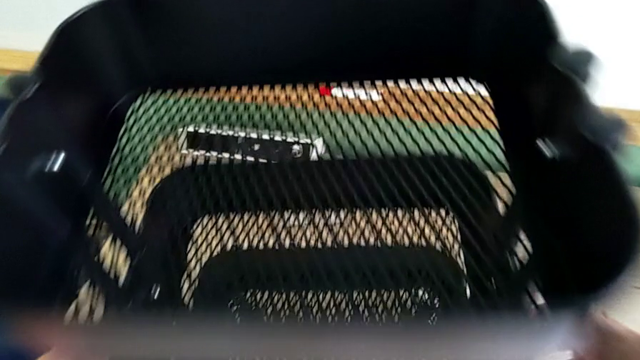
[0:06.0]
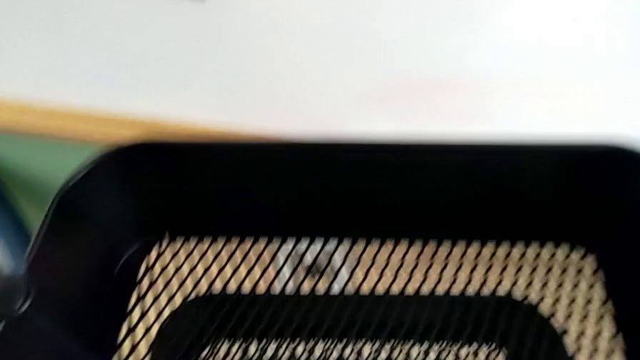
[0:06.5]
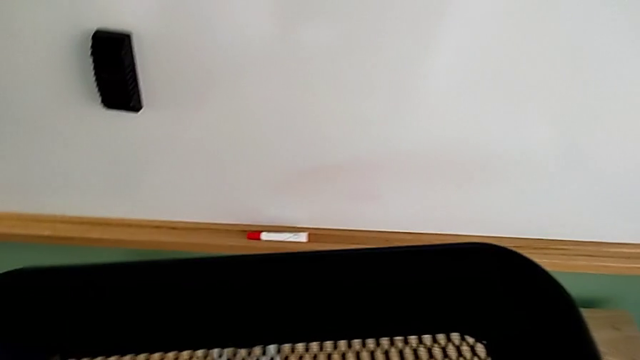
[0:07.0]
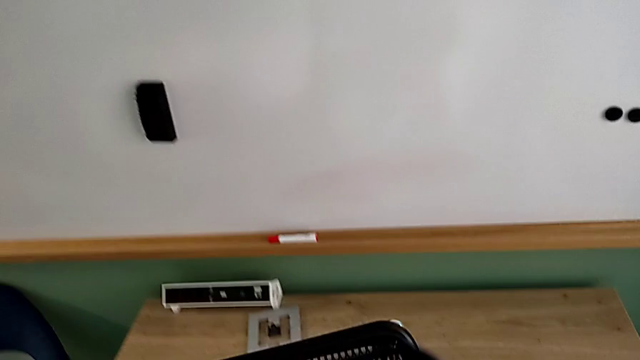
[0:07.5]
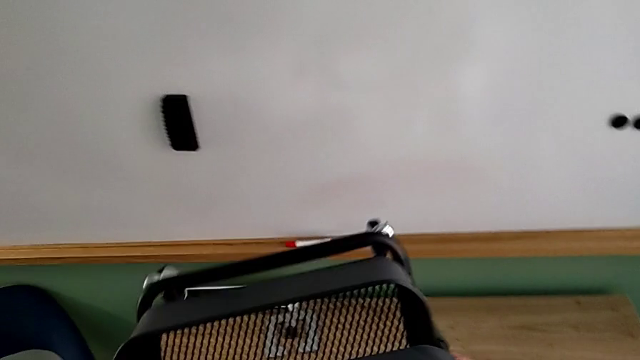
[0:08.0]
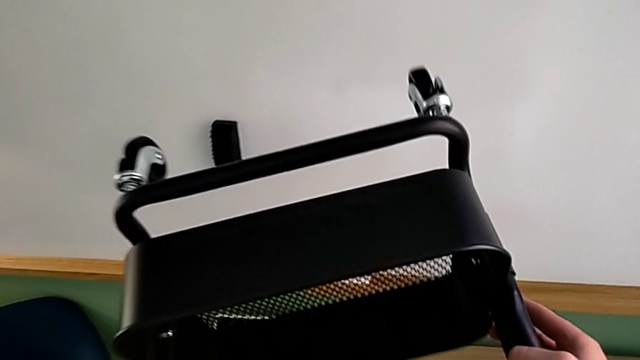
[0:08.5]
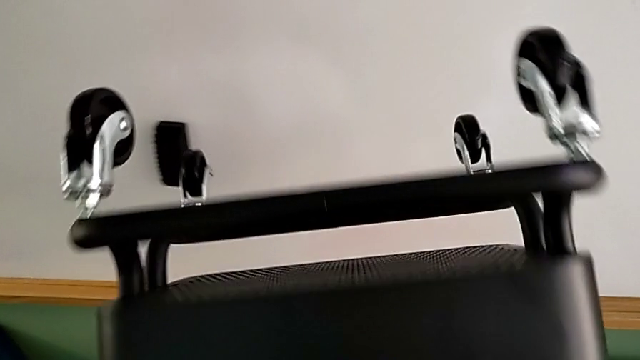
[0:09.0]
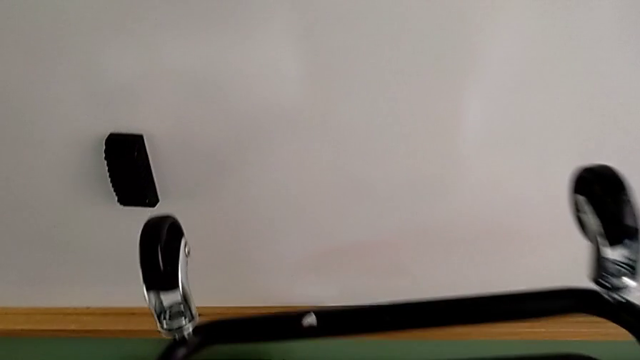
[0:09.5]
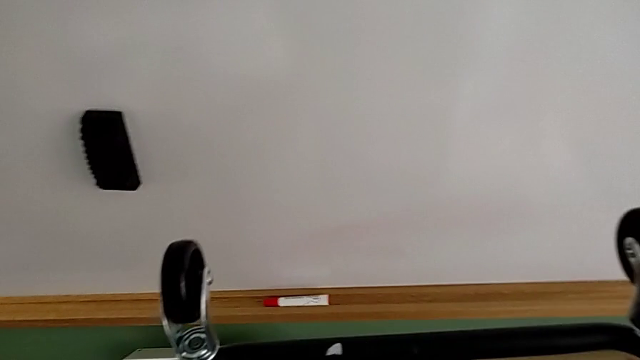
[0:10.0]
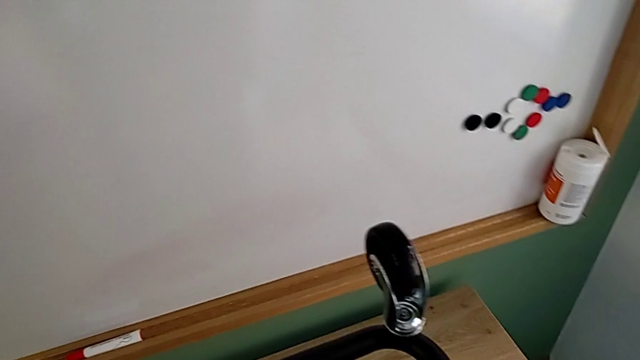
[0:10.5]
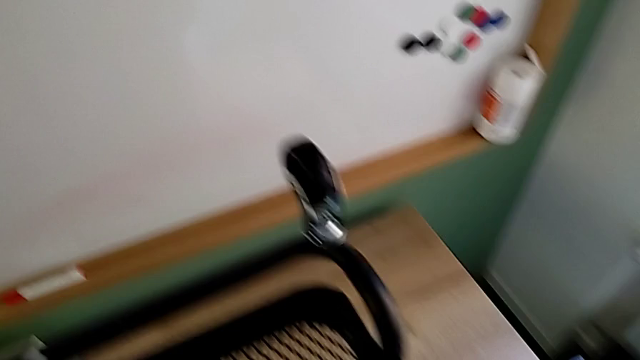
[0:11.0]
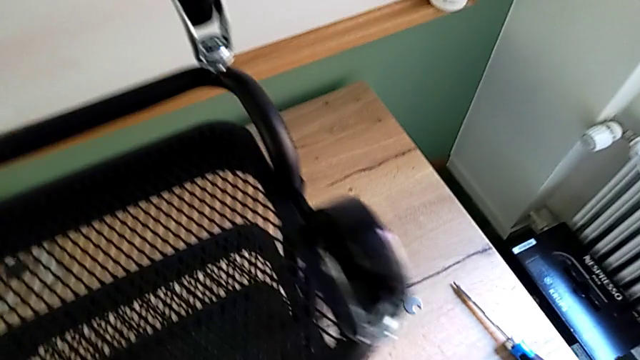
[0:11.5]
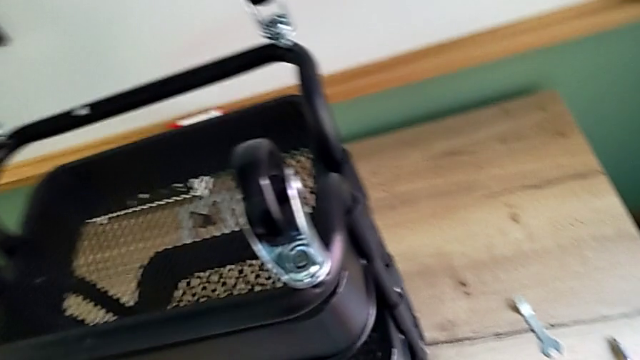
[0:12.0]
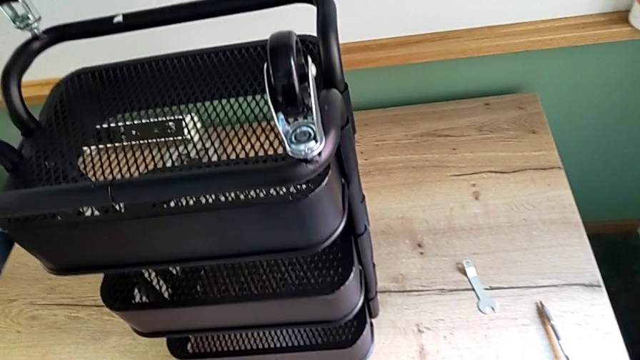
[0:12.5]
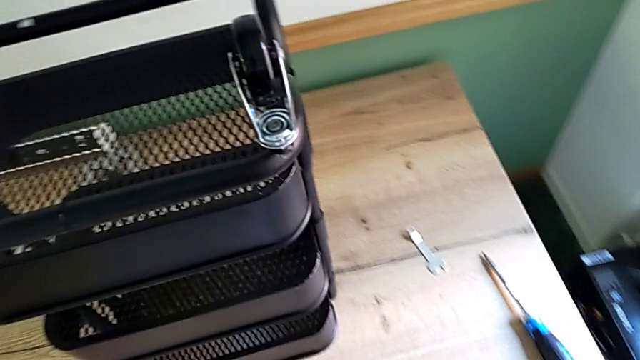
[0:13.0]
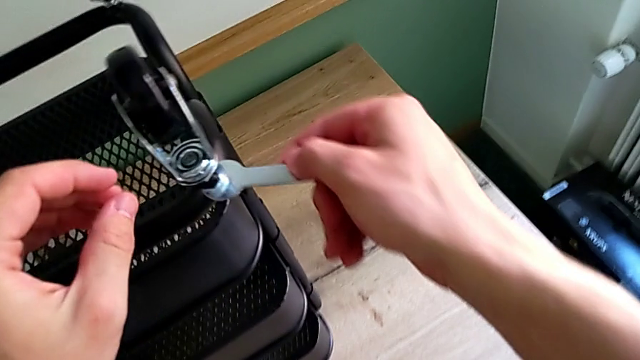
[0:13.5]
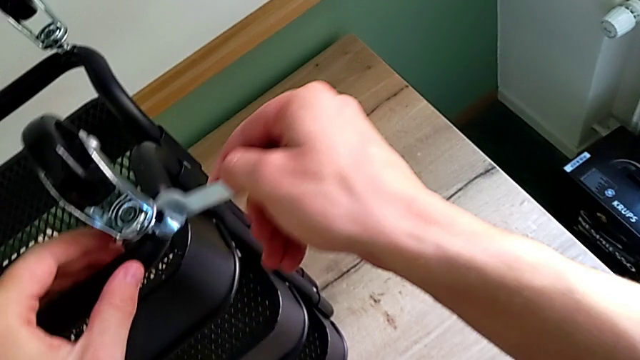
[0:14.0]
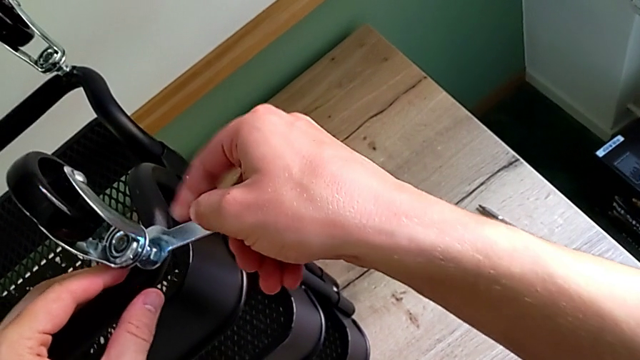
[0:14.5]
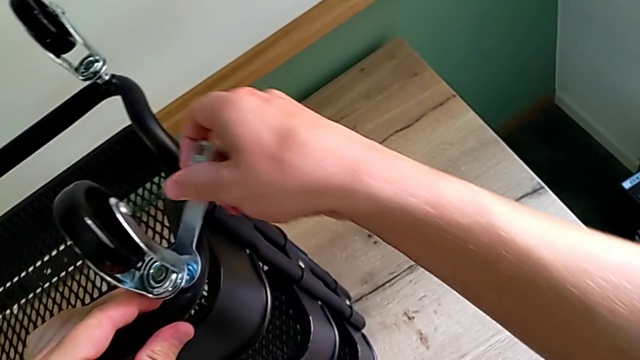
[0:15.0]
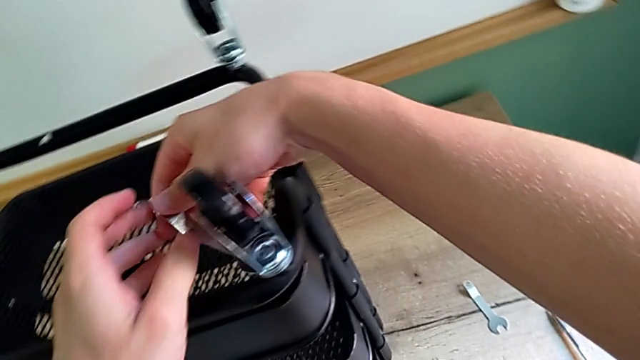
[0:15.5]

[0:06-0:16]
The camera wearer is disassembling the wheels of the shelf. They approach the utility cart, grab it, flip it, approach the first hexagonal wrench, insert it and rotate it.

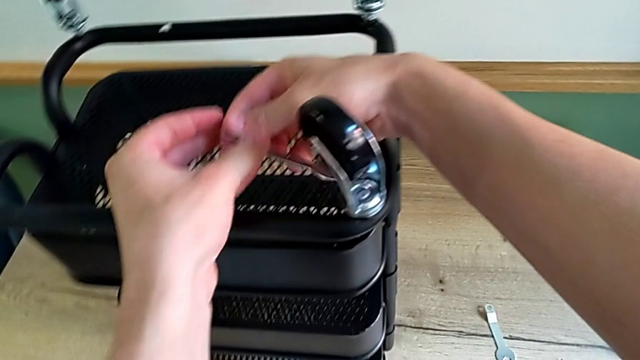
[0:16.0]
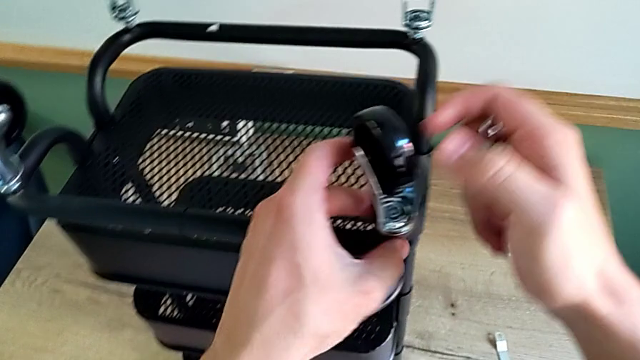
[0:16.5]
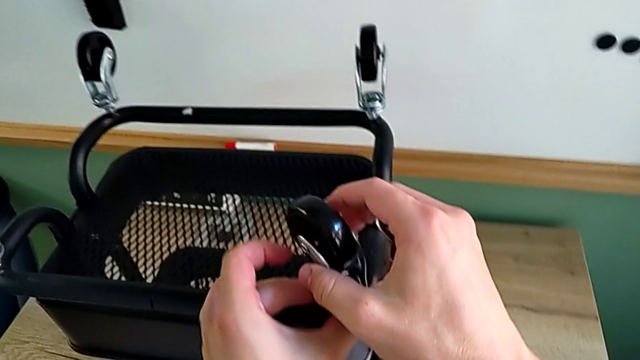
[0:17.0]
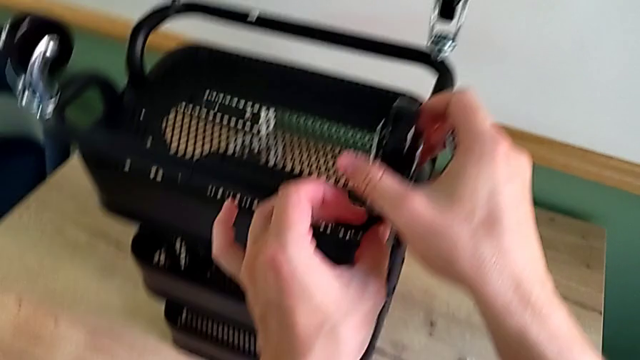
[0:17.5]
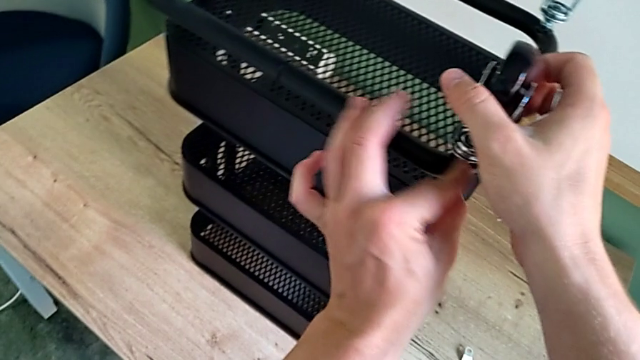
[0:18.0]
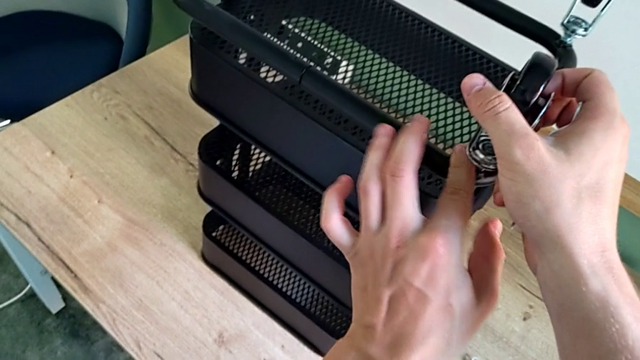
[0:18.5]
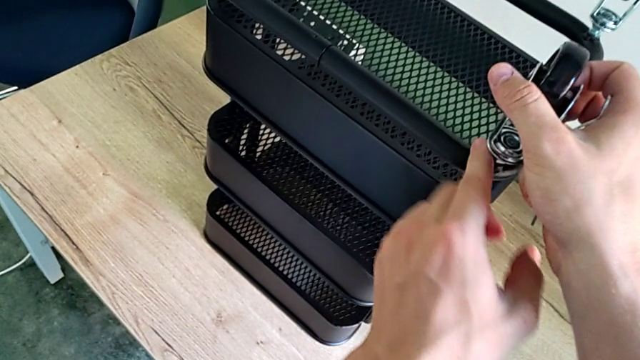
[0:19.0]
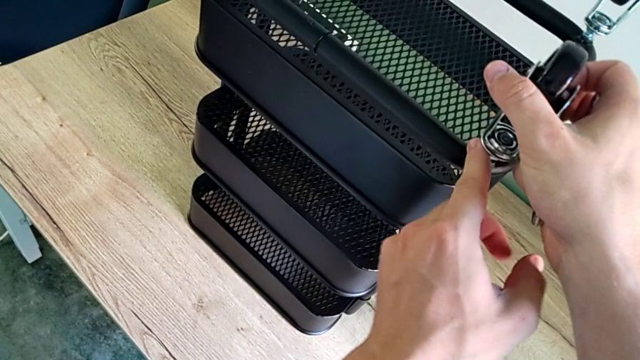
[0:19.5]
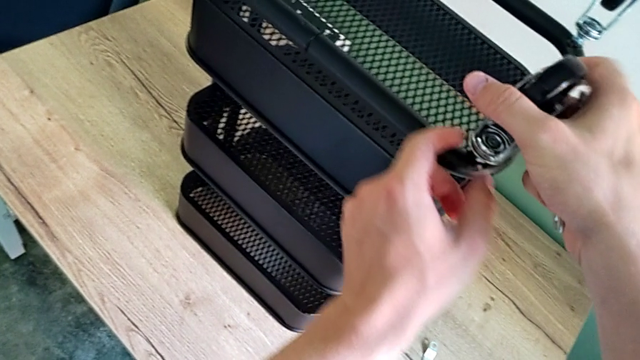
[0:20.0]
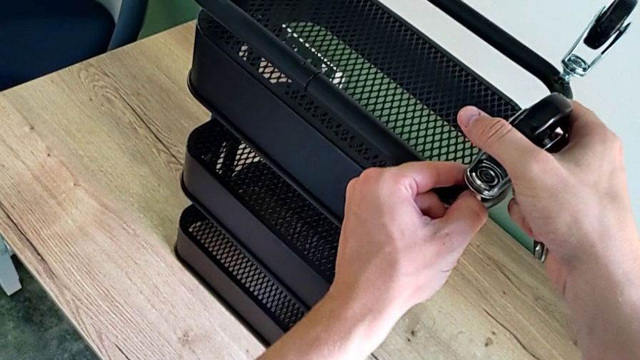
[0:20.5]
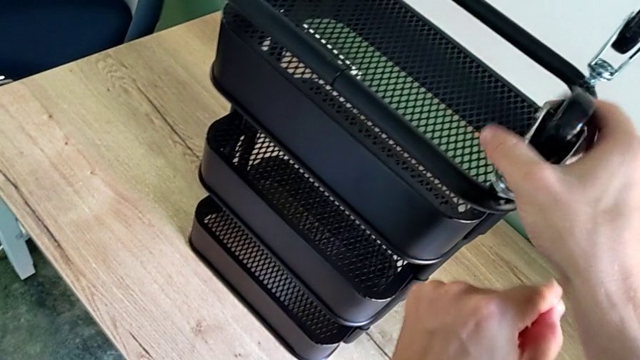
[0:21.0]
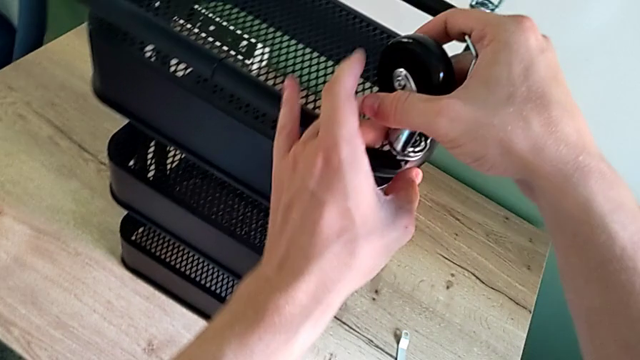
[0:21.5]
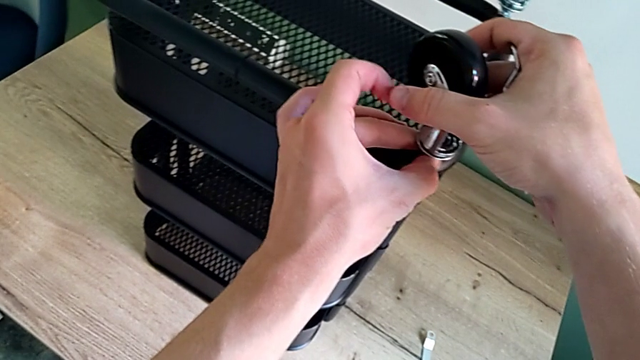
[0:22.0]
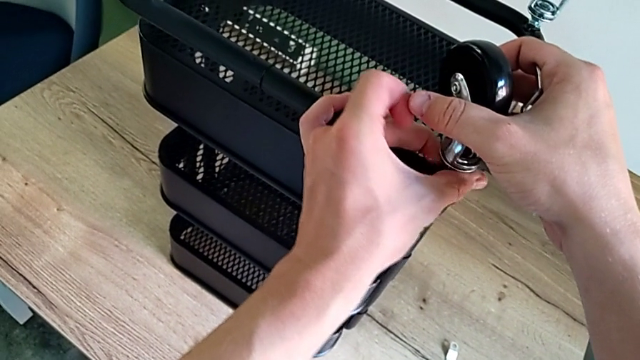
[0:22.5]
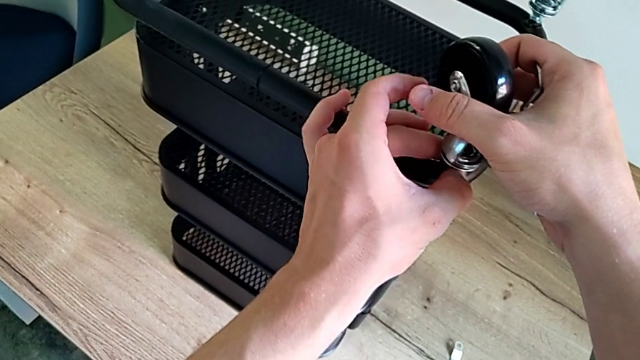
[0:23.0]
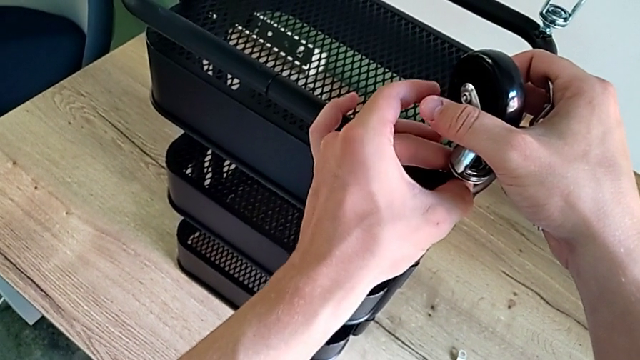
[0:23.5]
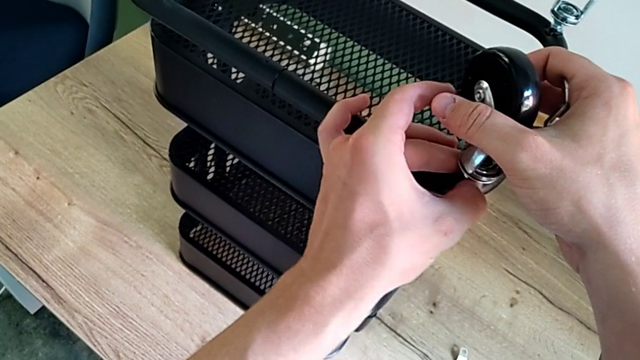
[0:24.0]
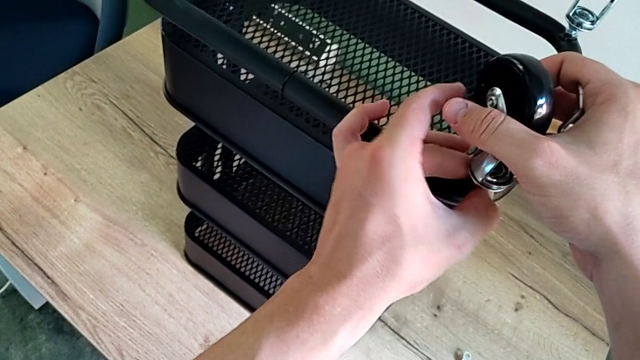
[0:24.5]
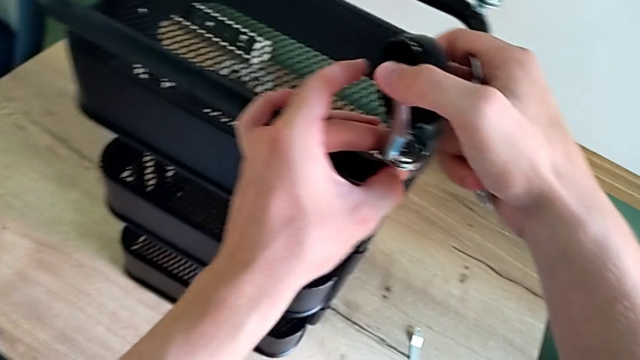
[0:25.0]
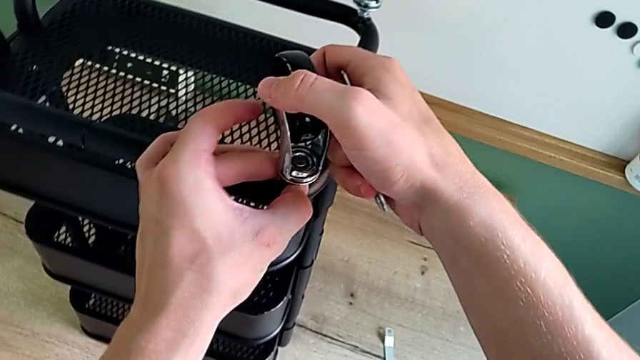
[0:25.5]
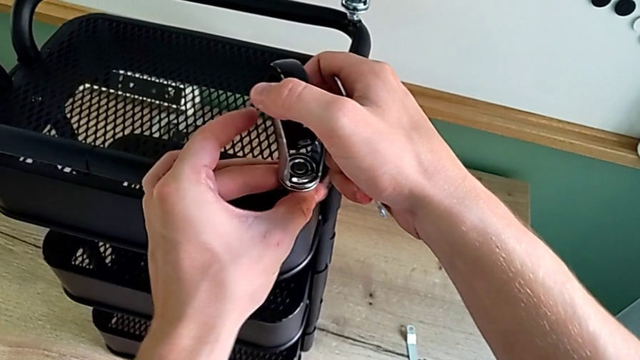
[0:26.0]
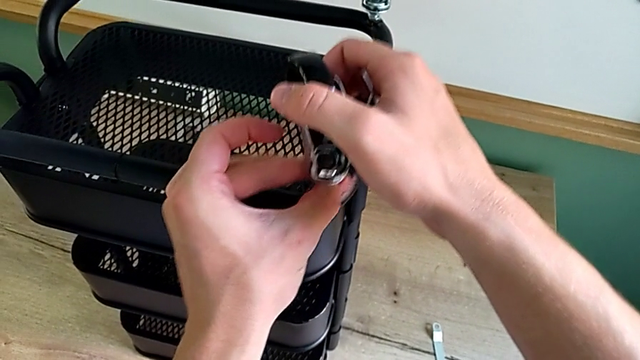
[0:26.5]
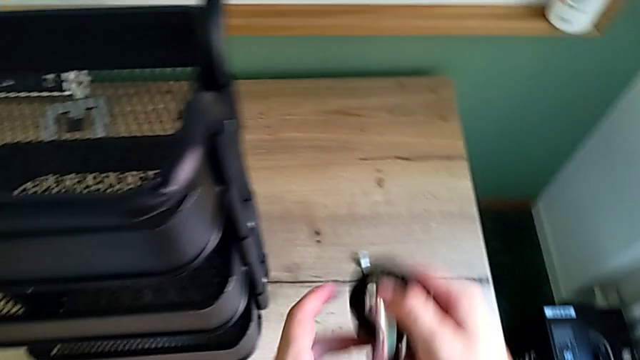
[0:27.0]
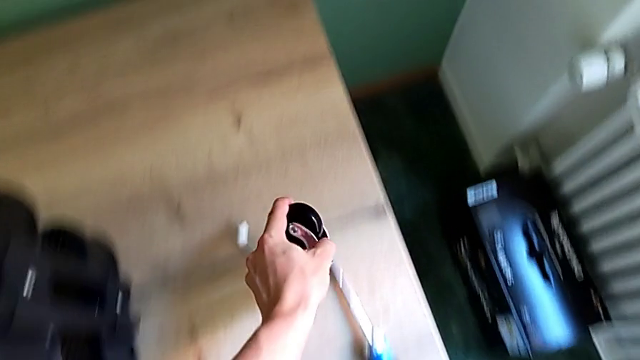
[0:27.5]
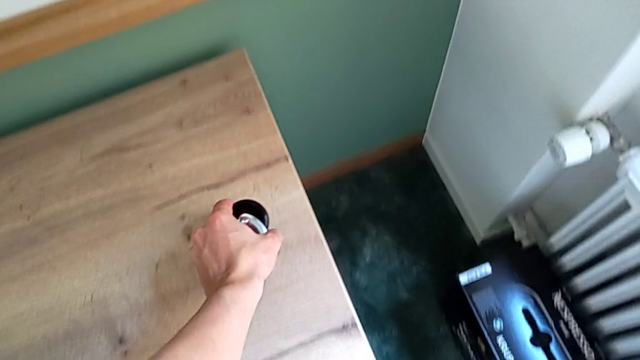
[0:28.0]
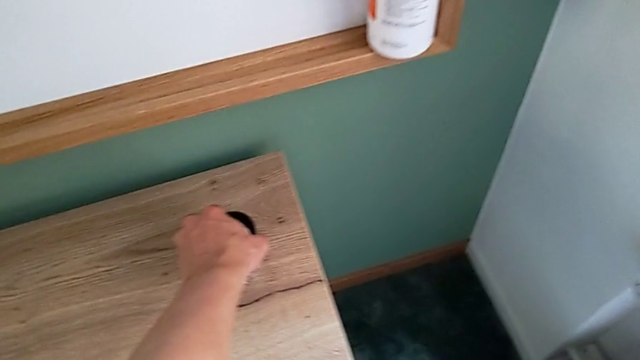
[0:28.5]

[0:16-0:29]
The camera wearer is disassembling the wheels of the shelf. They unscrew the wheel, disassemble the first wheel and place it.
